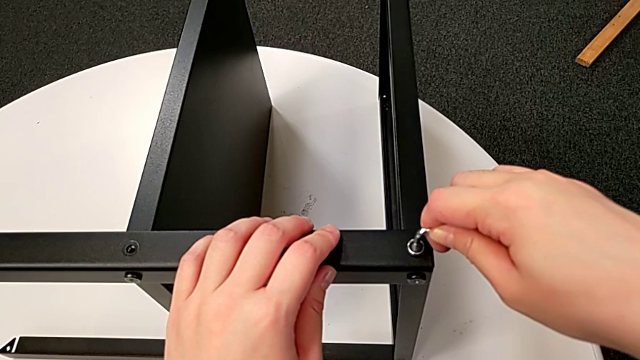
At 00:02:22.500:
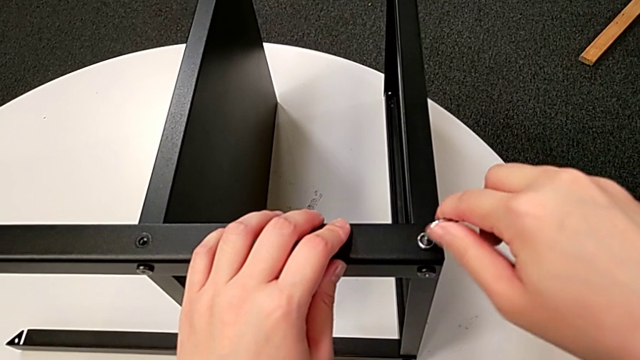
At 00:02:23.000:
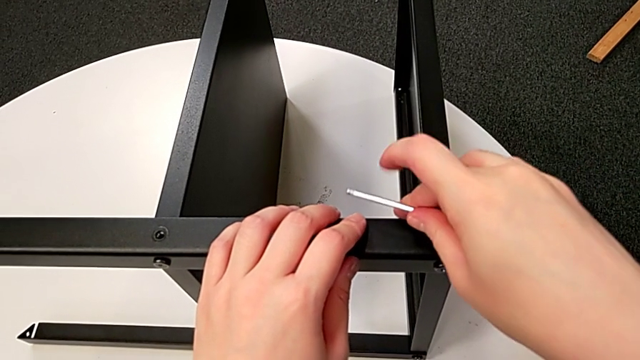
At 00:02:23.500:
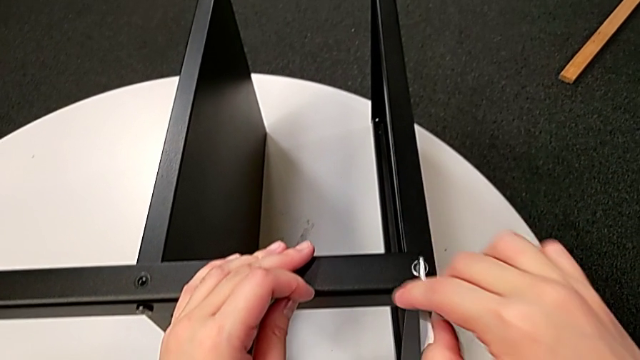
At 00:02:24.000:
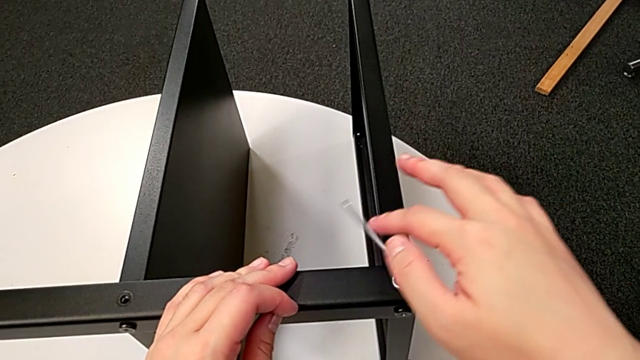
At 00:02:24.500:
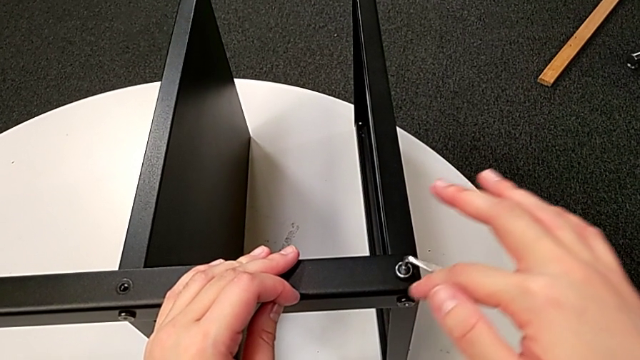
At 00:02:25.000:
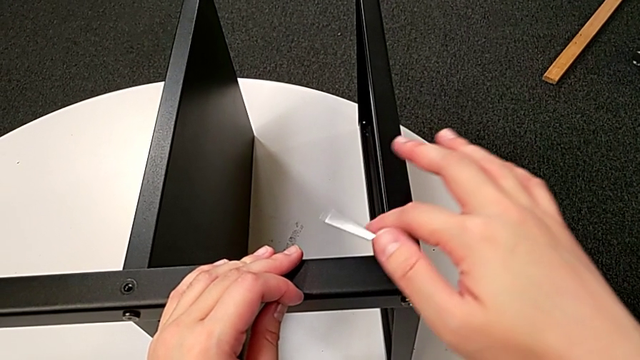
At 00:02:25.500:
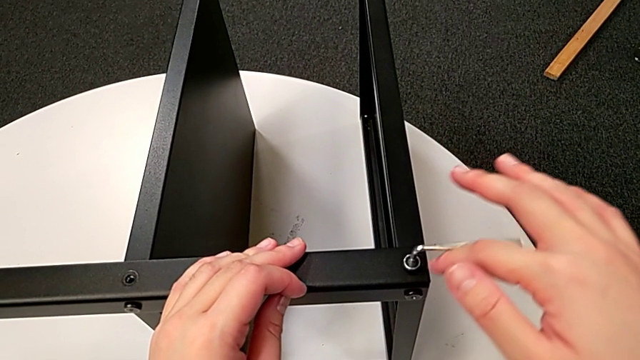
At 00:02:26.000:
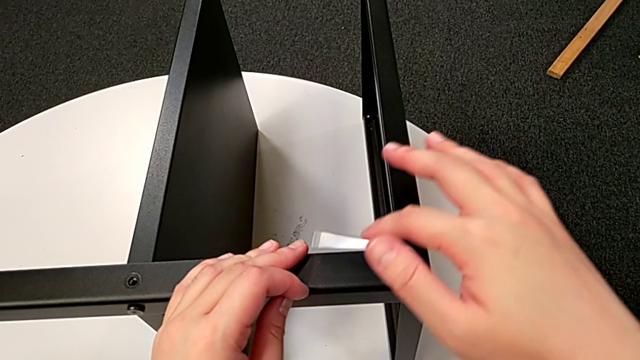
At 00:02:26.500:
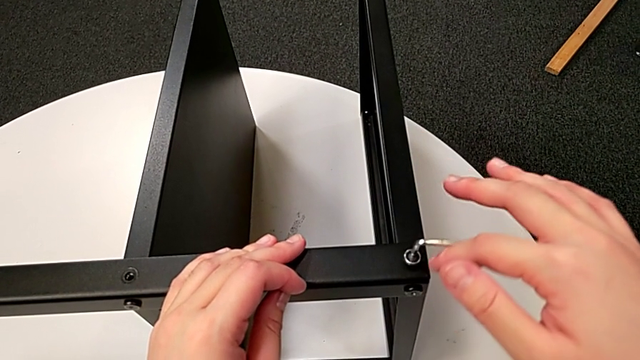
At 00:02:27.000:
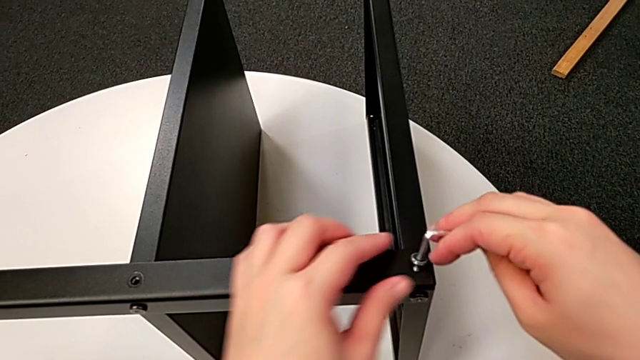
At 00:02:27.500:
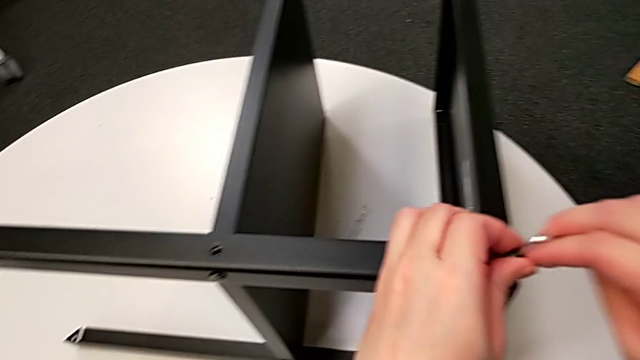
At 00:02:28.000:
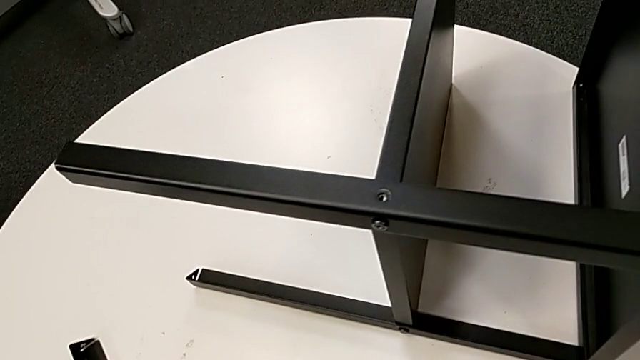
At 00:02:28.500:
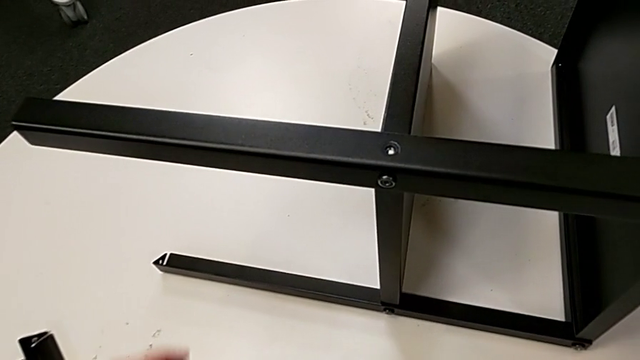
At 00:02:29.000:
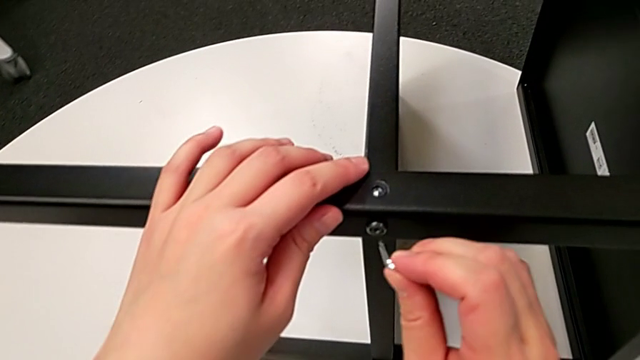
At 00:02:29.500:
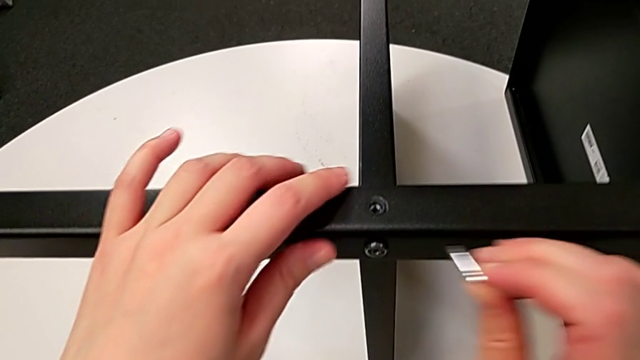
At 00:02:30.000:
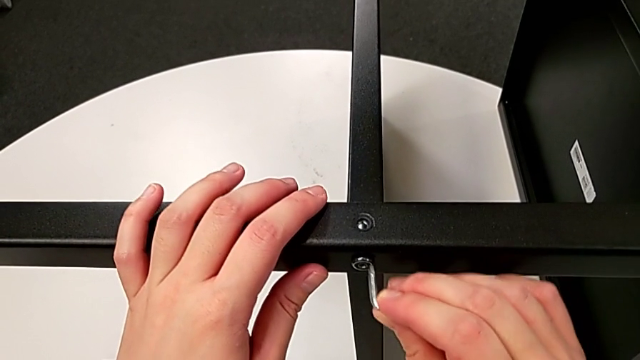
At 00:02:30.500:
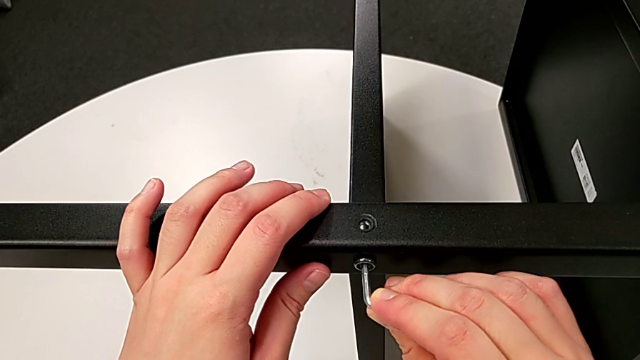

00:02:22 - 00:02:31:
The camera wearer is unscrewing the third leg of the table. They unscrew the hex socket head, disassemble it, withdraw the Allen wrench, place the hex socket head, approach the Allen wrench and insert it.

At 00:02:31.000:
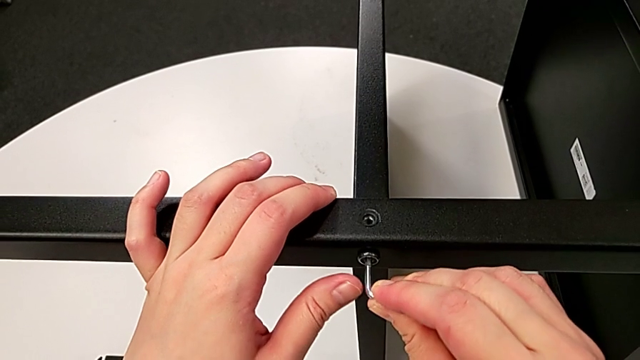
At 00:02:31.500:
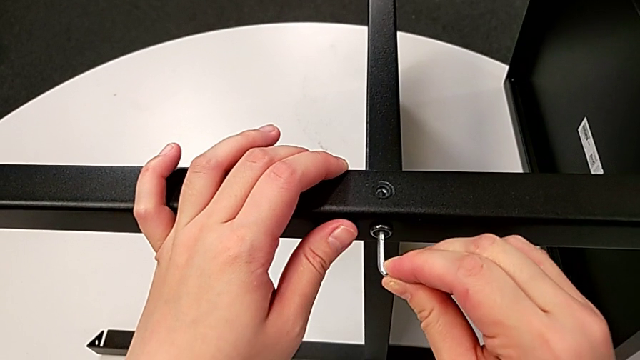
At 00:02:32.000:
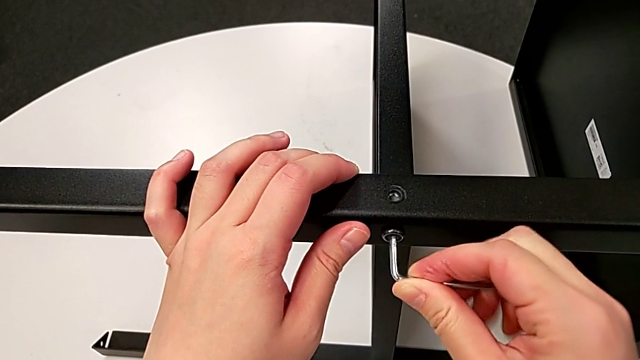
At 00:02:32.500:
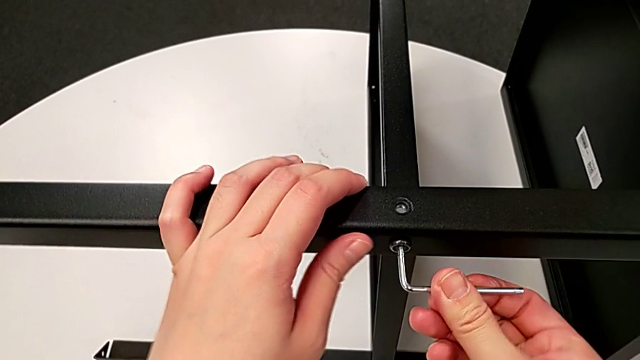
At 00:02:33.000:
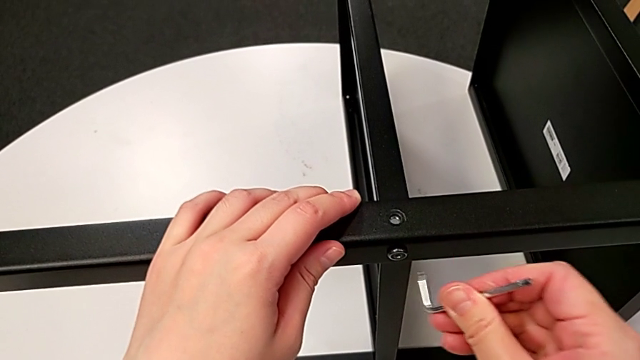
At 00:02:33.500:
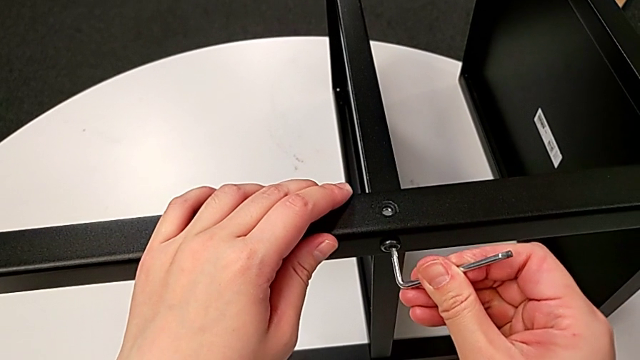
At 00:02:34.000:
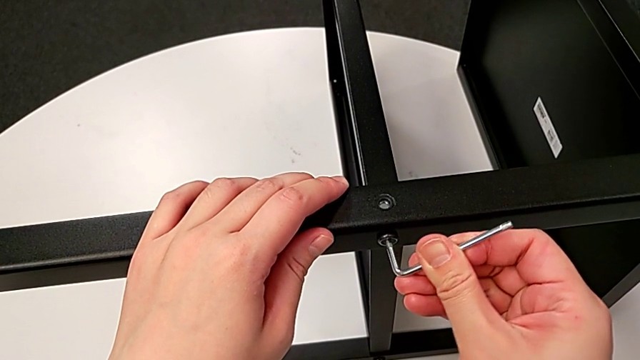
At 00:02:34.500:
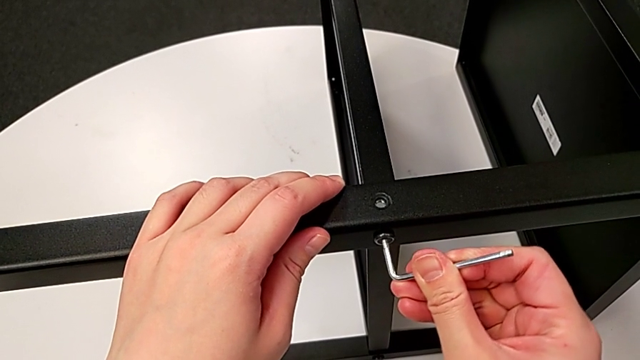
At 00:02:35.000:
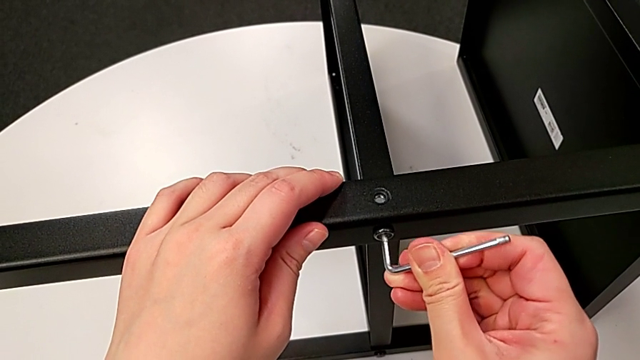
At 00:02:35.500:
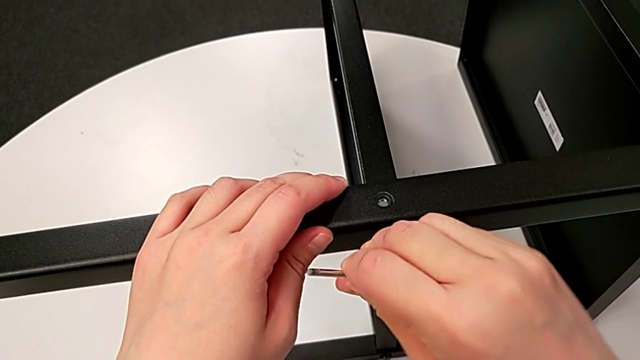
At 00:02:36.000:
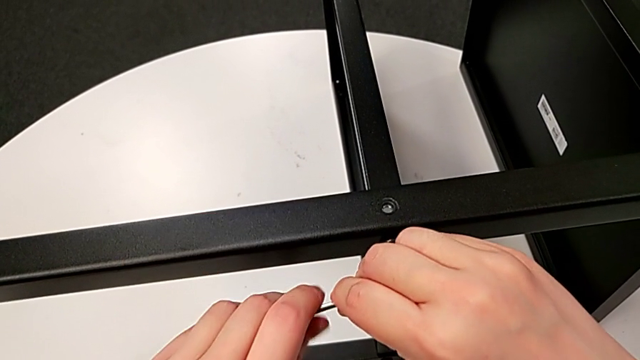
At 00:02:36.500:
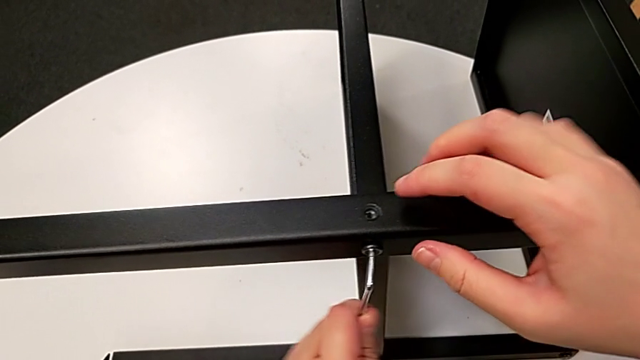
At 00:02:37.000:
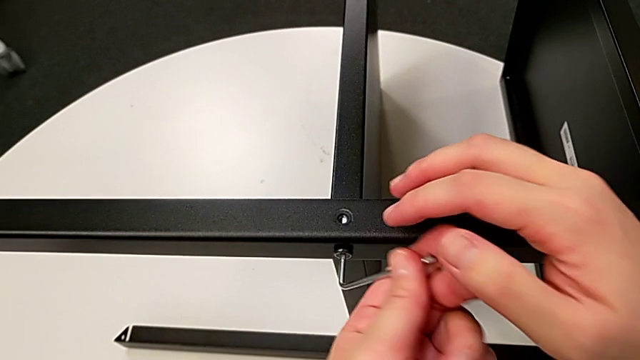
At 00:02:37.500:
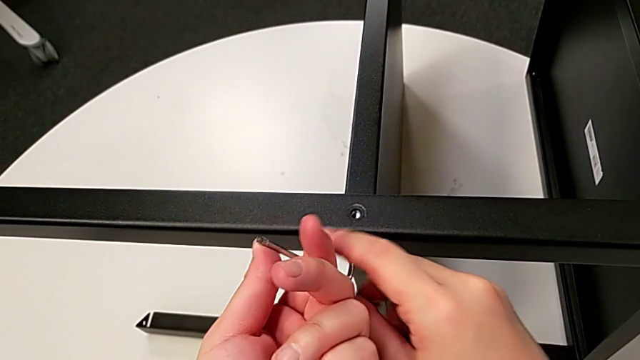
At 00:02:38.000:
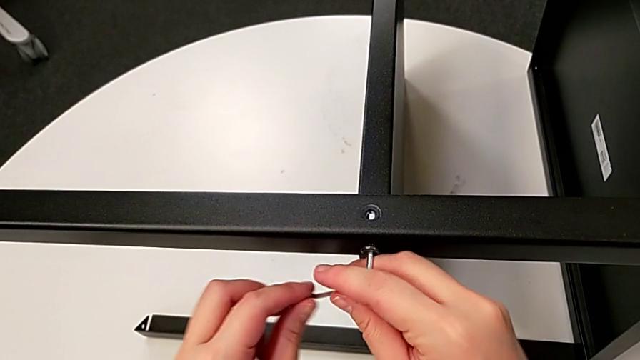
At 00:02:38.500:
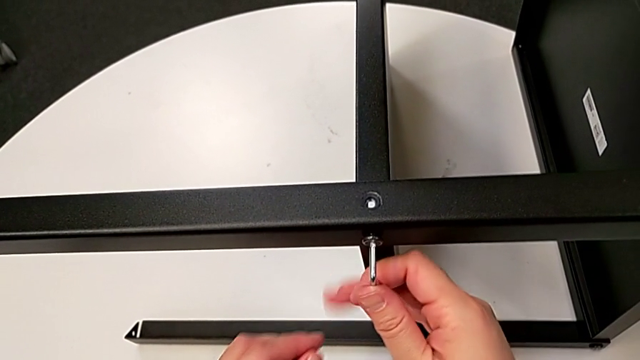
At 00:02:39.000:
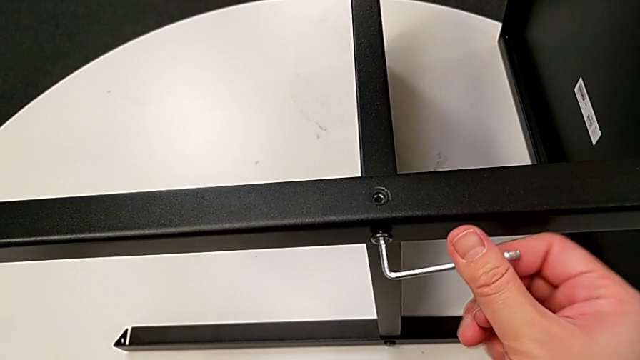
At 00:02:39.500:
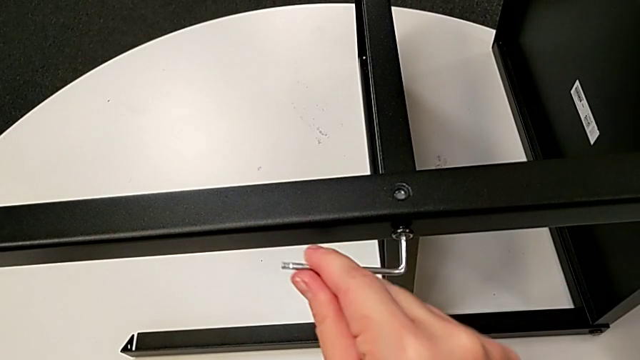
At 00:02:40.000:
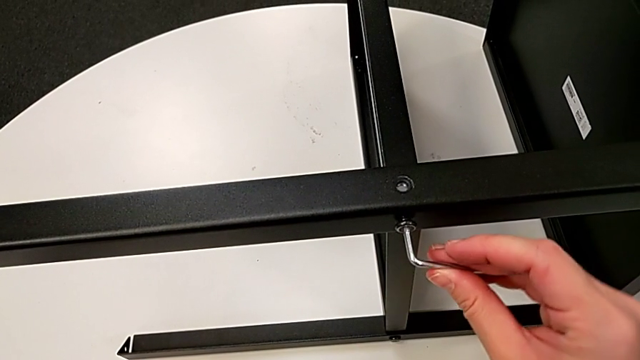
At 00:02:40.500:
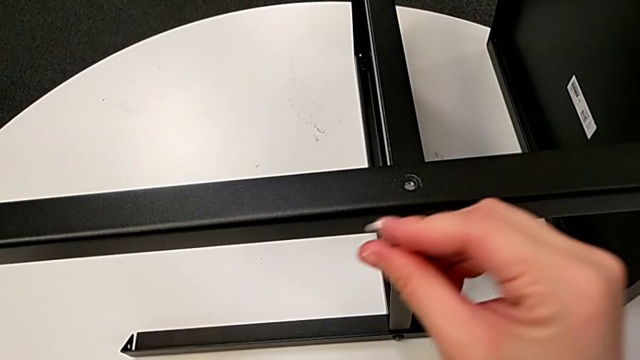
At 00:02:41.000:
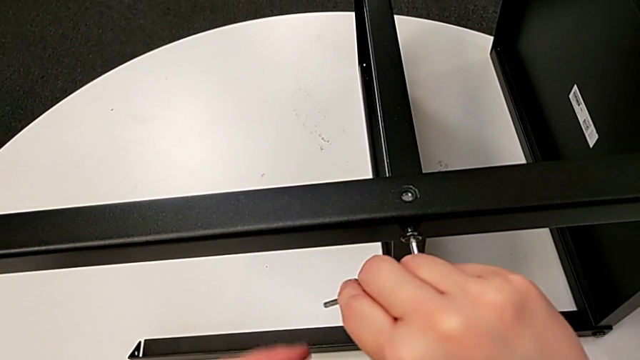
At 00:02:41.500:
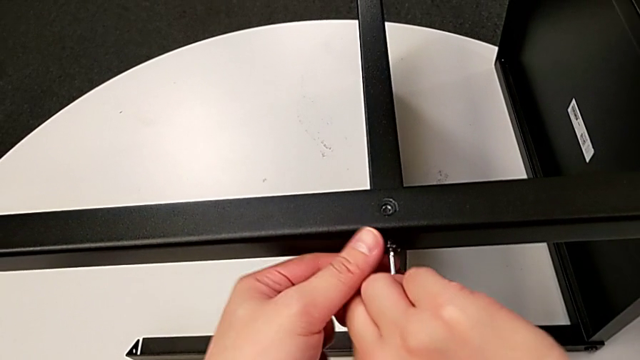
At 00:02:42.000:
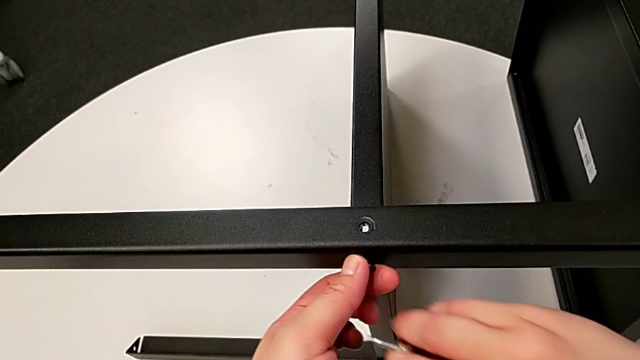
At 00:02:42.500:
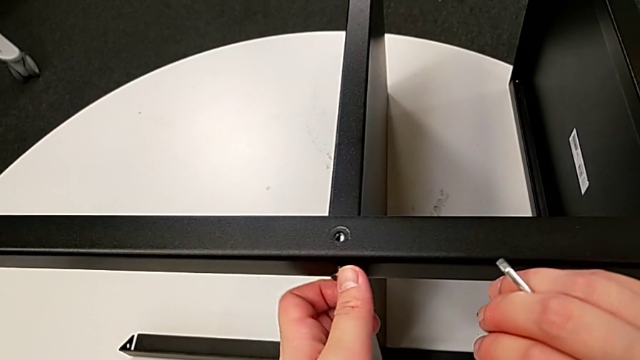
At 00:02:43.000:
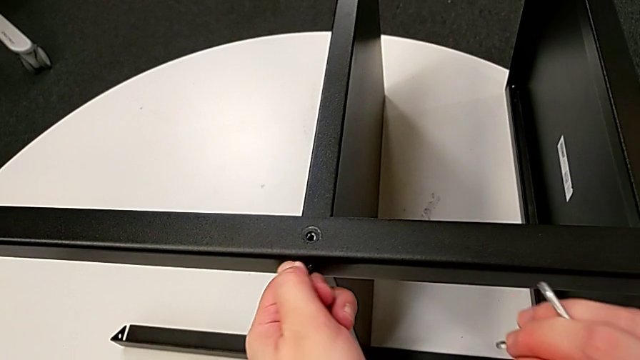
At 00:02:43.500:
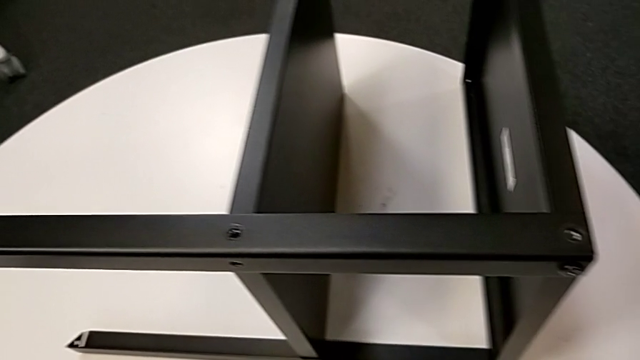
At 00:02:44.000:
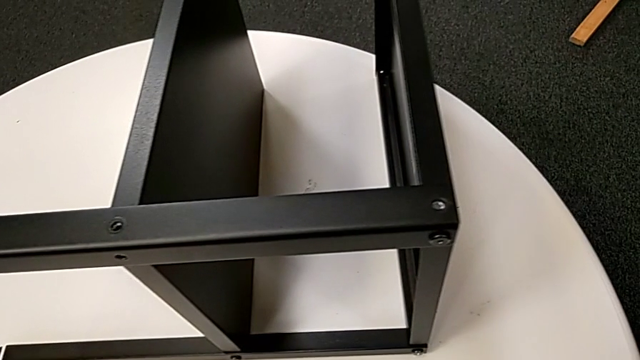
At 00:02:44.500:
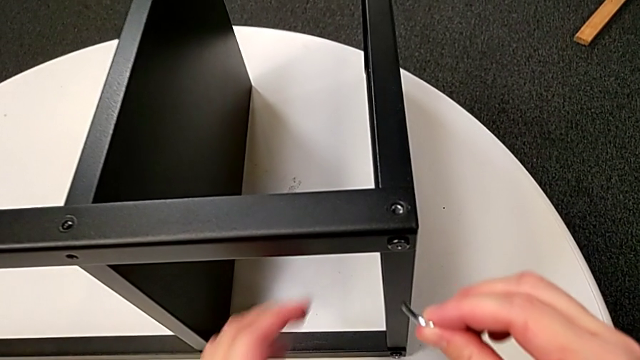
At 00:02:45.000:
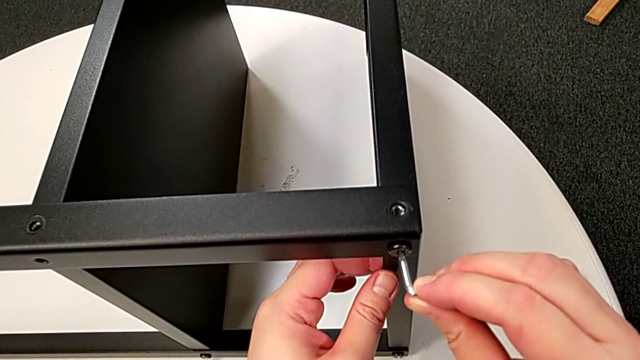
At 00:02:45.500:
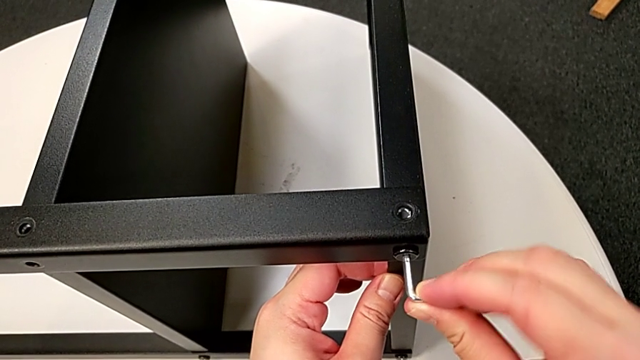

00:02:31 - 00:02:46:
The camera wearer is unscrewing the third leg of the table. They unscrew the hex socket head, withdraw the Allen wrench, unscrew the hex socket head, disassemble it, place it, approach the Allen wrench and insert it.
